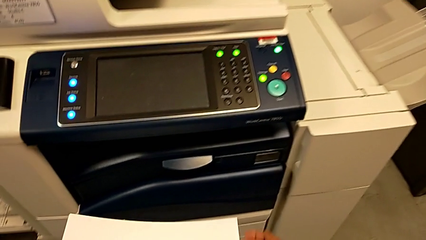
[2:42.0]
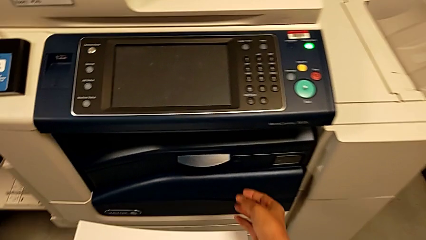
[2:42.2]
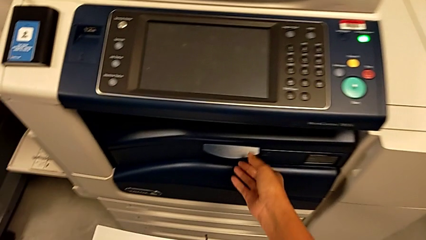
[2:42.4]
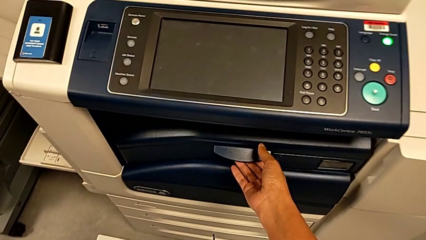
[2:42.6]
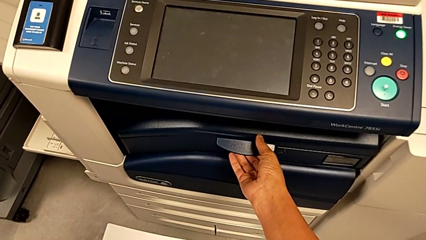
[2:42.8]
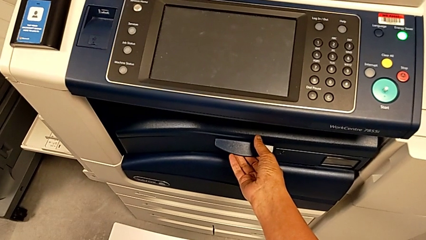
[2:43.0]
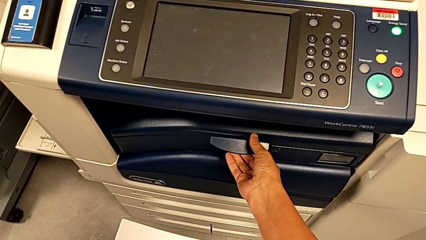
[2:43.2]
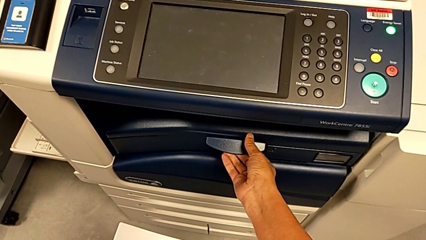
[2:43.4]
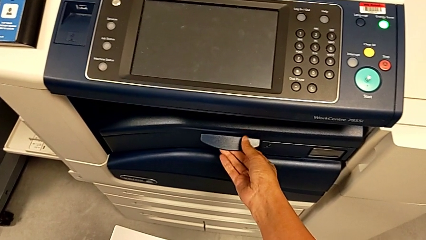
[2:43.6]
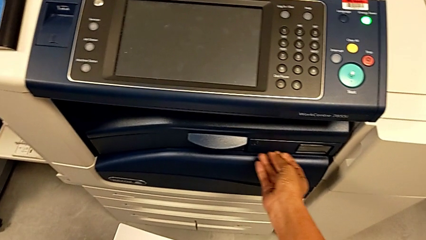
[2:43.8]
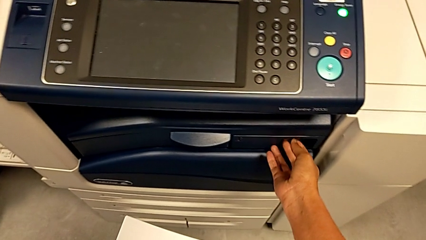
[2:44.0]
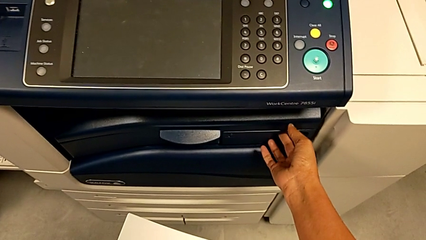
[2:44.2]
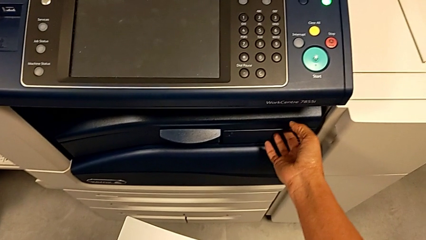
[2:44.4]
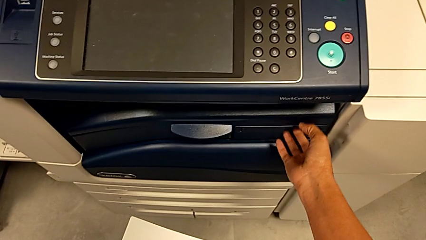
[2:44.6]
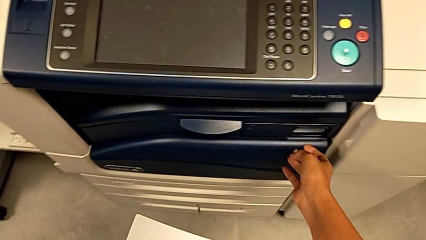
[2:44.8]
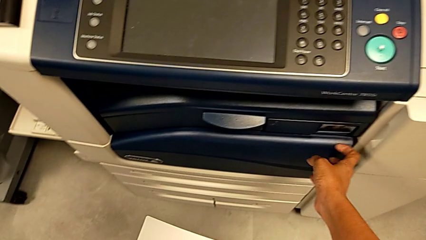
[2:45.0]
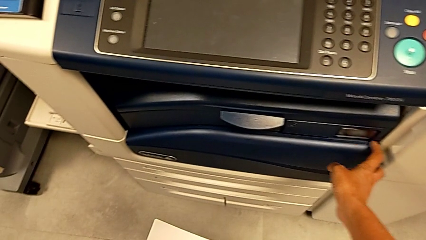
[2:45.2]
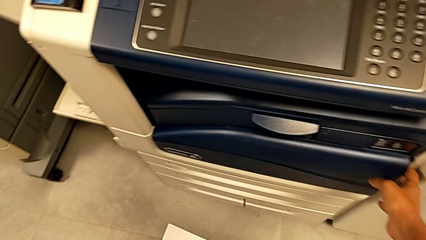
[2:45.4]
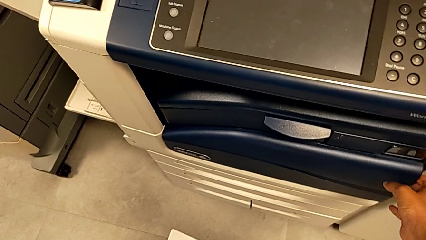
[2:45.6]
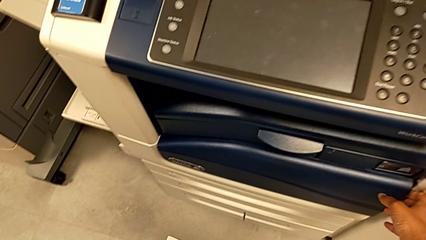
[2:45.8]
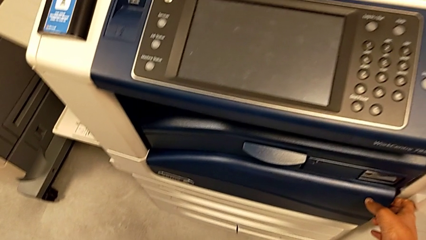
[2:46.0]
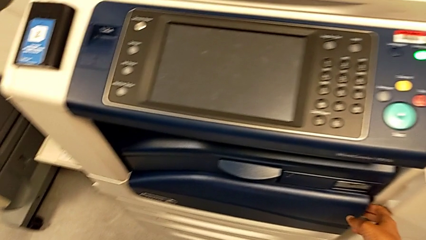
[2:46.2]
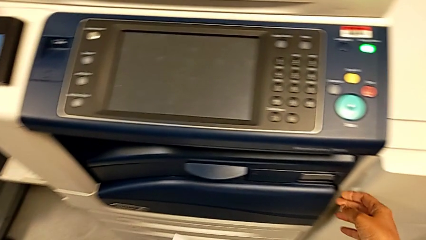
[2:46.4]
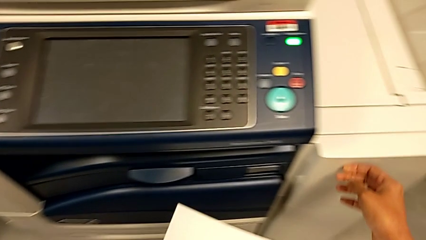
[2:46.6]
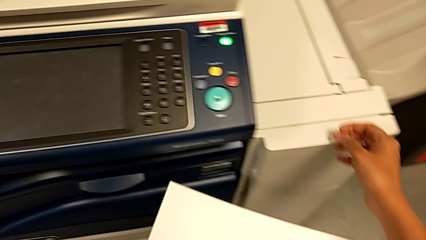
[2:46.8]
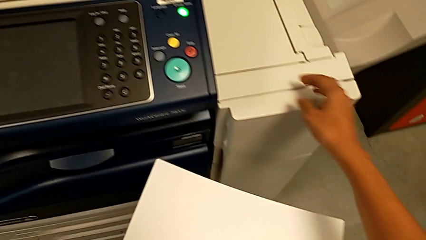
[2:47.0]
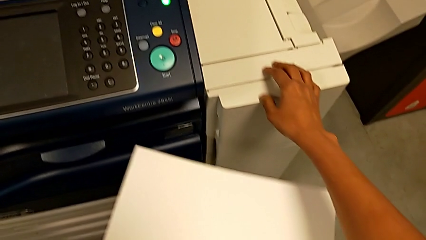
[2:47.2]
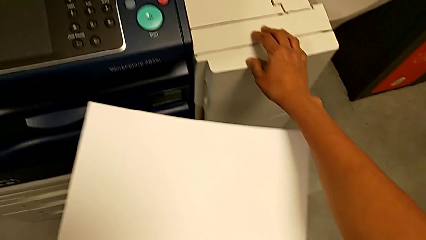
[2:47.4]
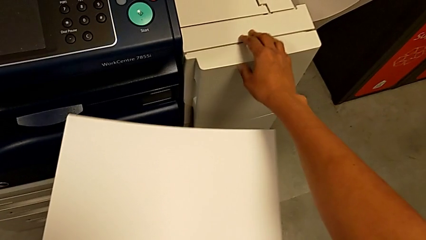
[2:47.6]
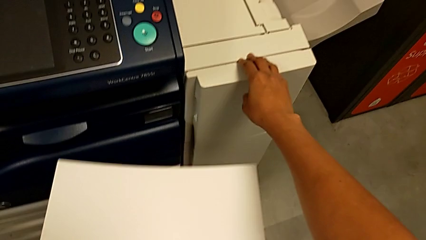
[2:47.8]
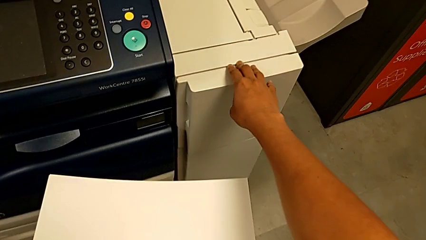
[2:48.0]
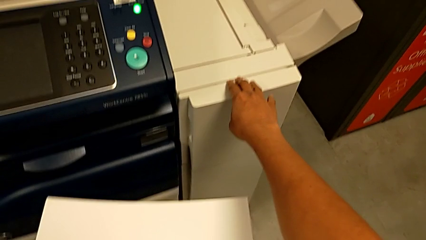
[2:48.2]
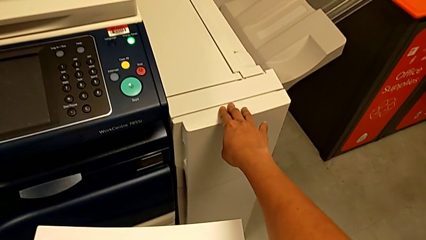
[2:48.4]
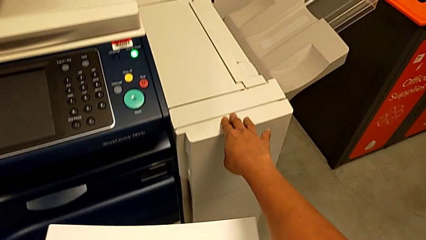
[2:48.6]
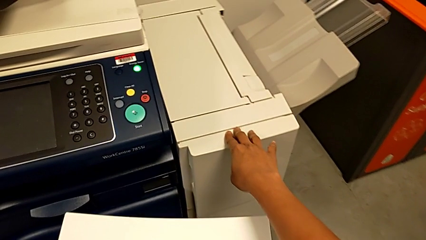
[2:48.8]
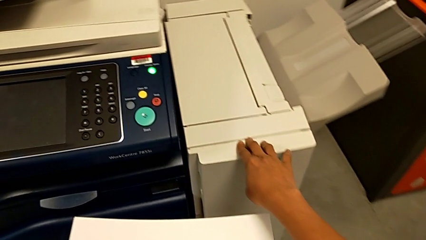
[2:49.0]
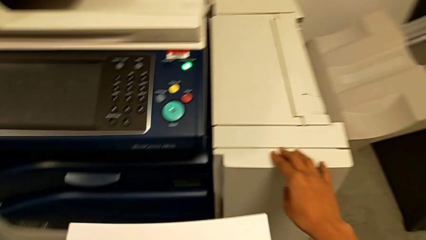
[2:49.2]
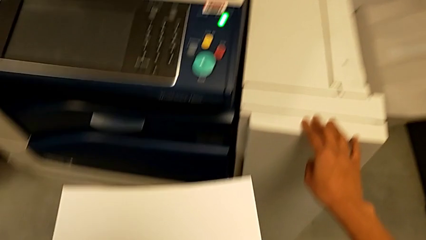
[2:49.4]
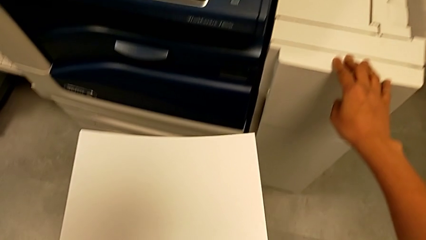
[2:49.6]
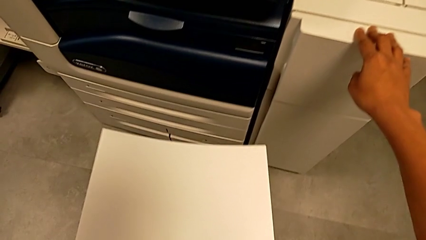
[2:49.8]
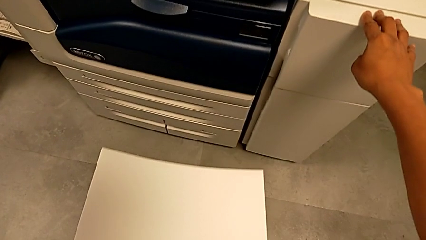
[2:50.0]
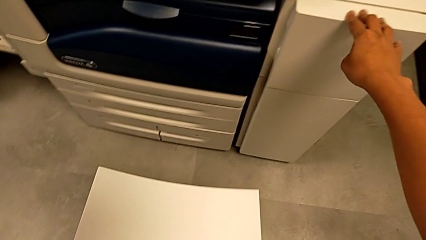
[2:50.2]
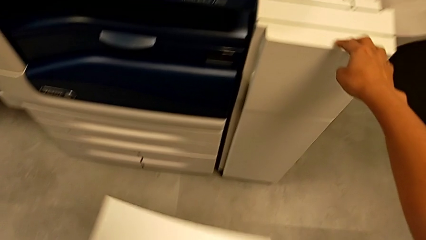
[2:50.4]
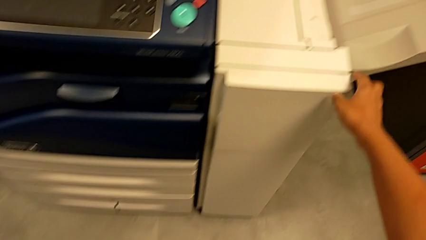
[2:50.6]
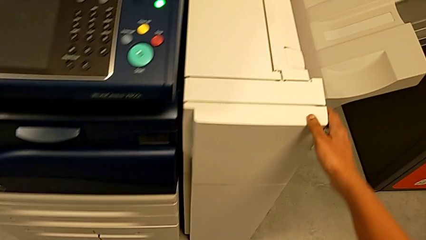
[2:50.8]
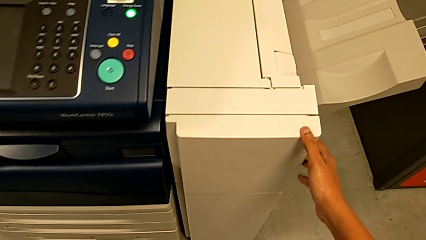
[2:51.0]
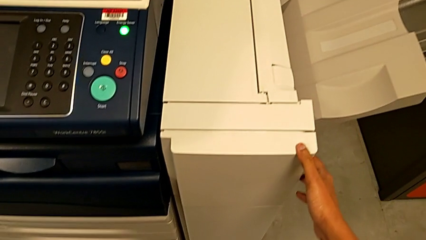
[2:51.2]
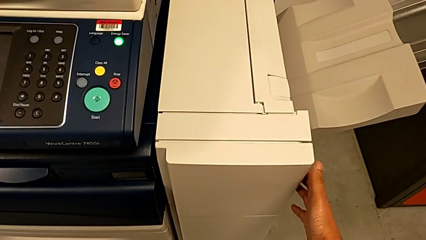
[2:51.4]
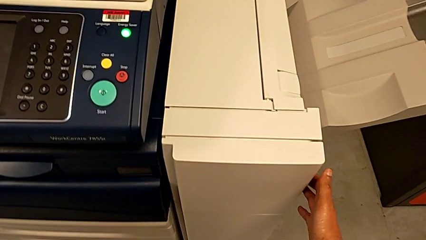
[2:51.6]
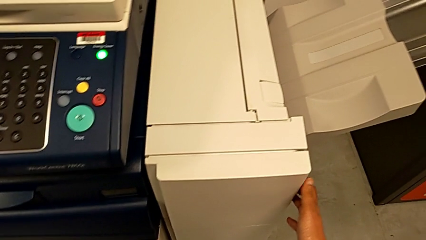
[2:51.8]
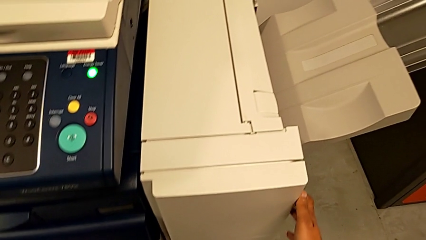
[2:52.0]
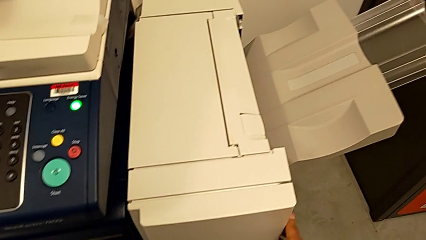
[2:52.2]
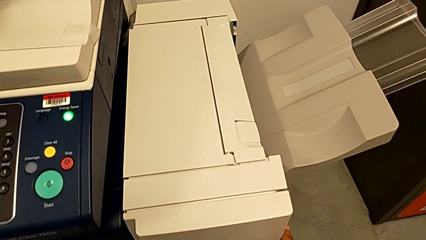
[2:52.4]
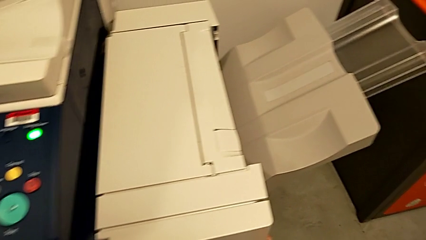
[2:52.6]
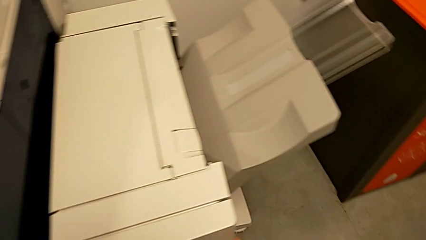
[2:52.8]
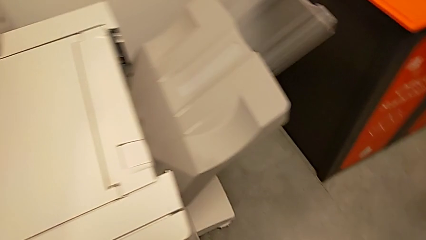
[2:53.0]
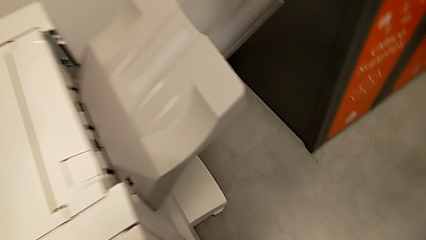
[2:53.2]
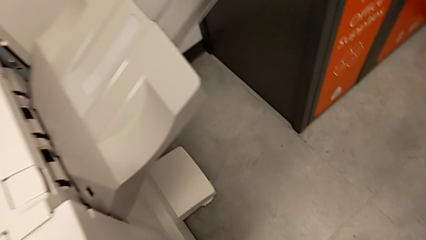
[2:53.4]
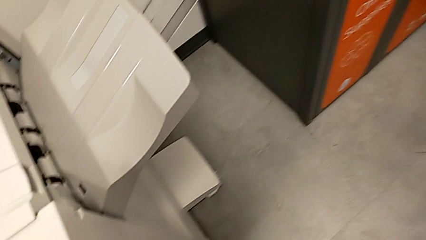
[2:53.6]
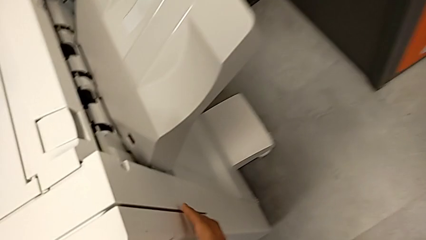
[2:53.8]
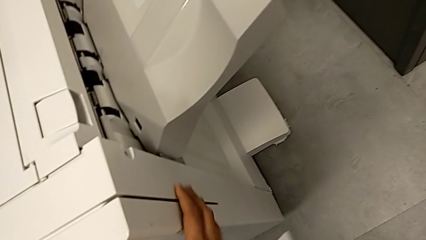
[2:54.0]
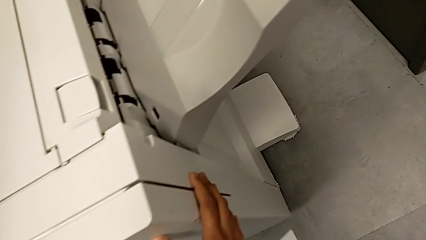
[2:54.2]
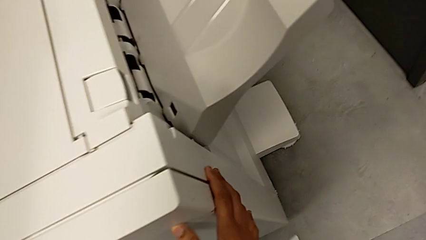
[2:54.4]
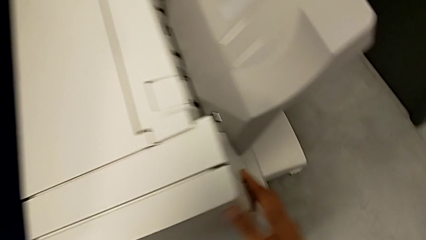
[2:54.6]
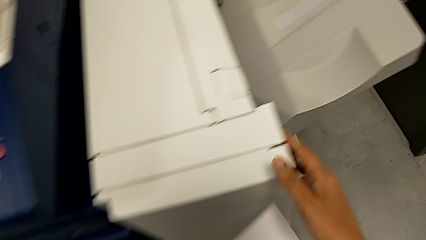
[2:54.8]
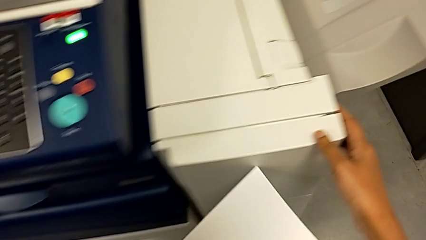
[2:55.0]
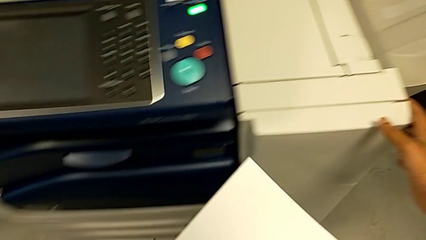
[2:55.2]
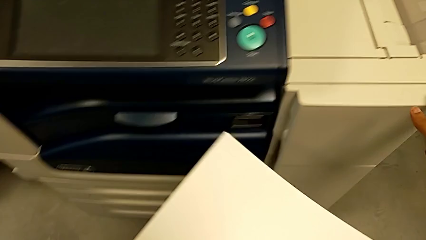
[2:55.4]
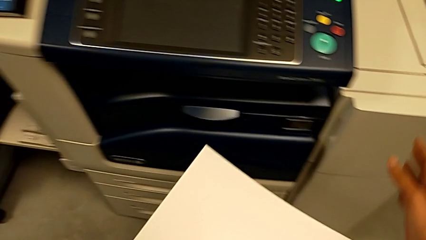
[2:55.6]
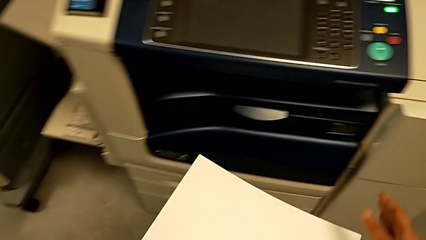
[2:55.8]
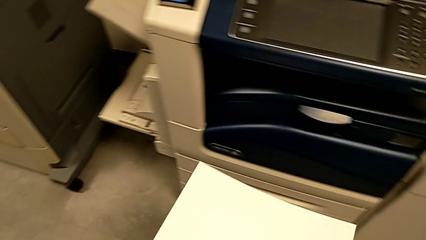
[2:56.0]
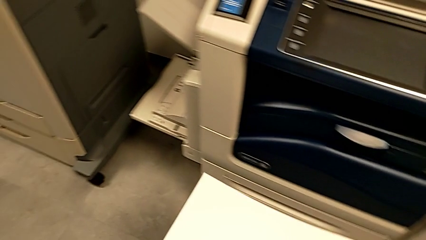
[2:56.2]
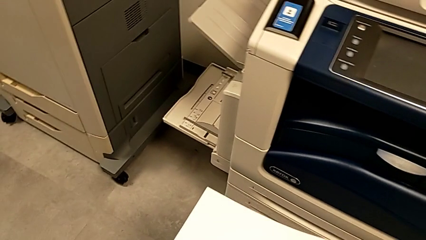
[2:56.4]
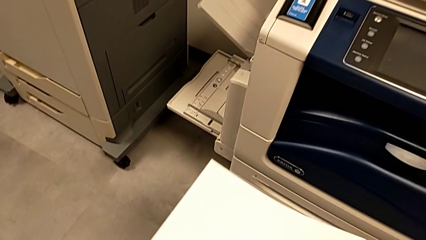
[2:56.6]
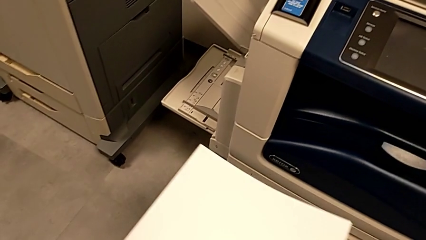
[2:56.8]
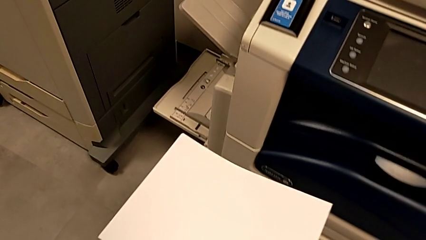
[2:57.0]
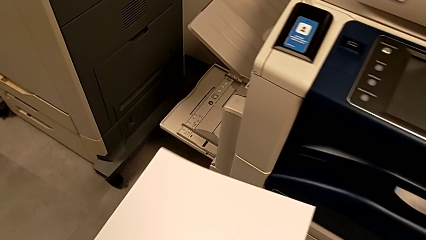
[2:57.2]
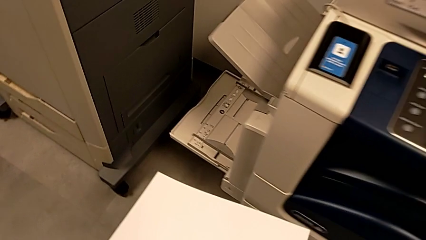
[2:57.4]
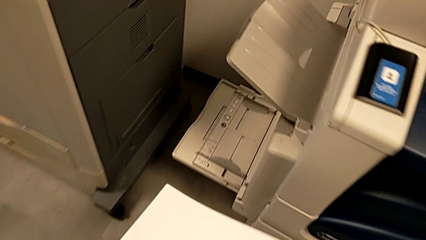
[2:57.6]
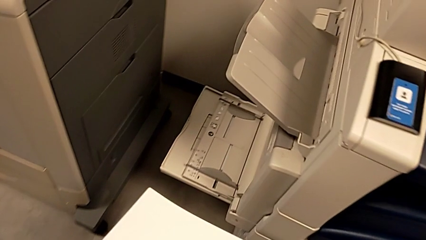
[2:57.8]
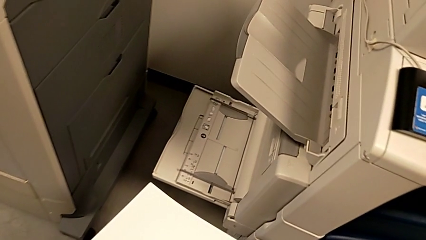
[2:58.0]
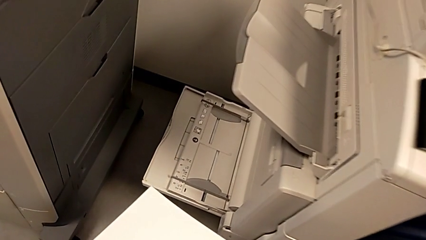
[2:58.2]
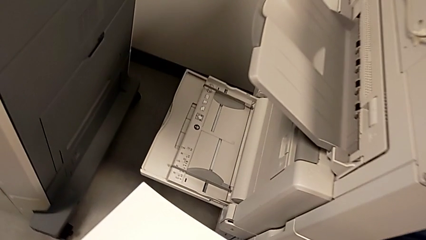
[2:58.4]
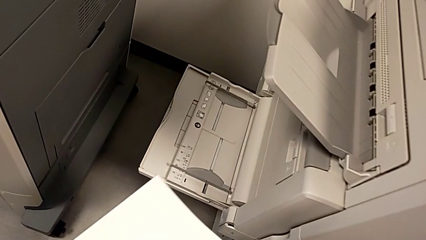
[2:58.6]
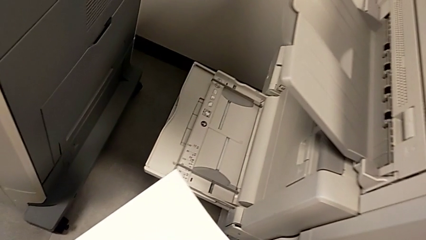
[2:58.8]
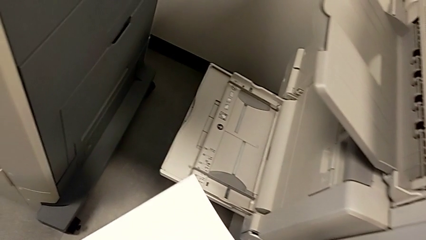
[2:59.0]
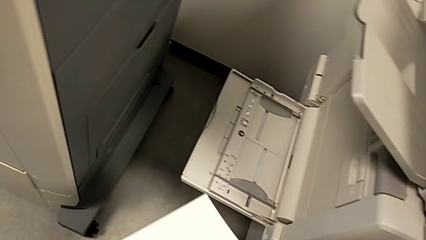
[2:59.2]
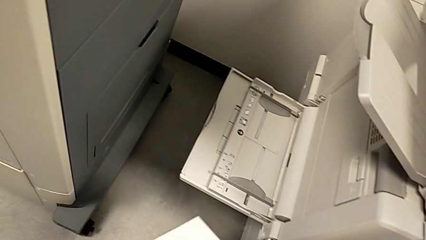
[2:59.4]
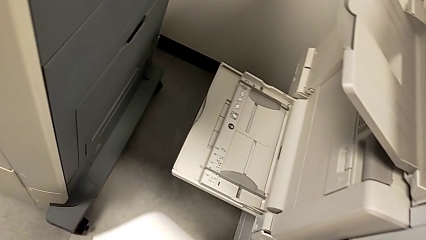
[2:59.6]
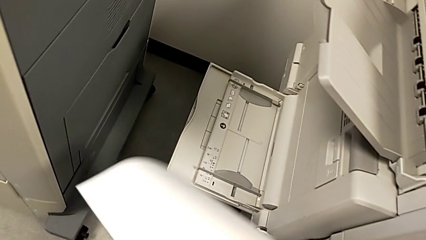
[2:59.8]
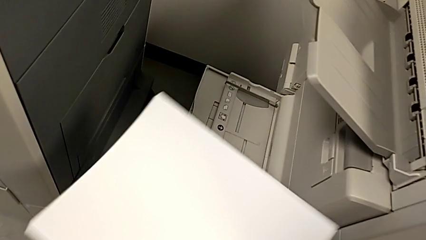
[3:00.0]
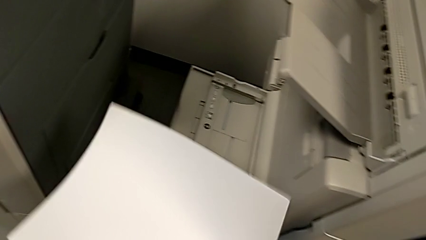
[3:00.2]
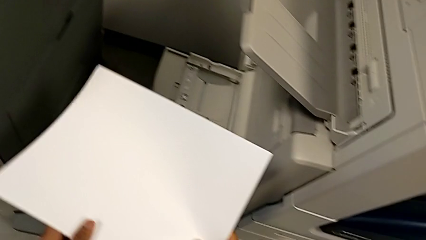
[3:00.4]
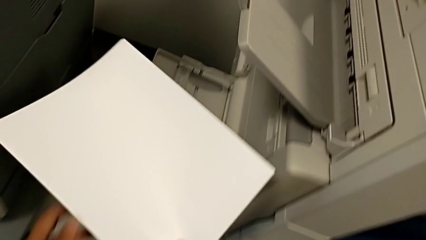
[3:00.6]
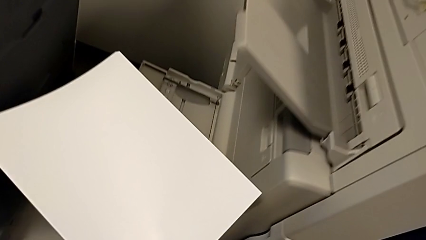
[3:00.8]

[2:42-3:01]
The camera wearer is loading the paper stack. They touch the black paper tray.
